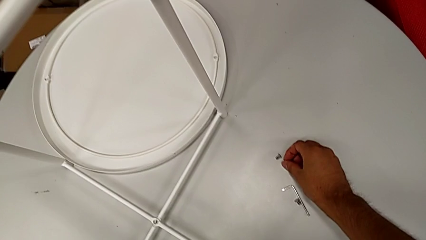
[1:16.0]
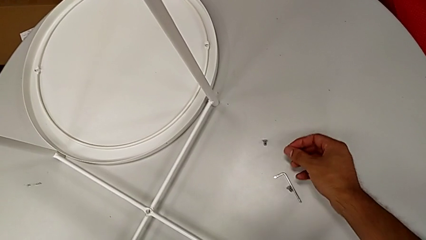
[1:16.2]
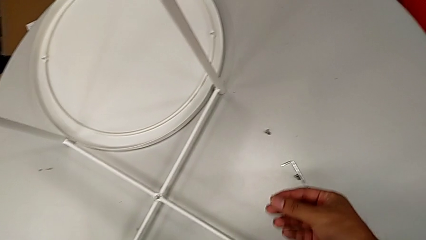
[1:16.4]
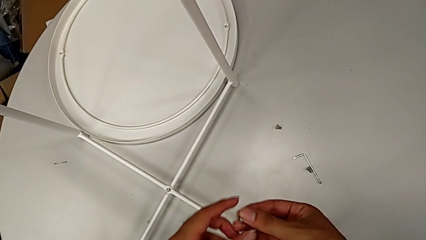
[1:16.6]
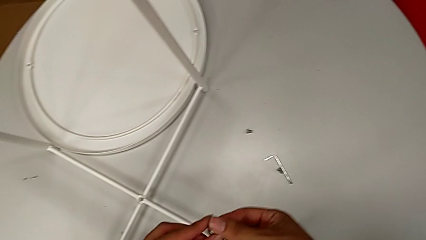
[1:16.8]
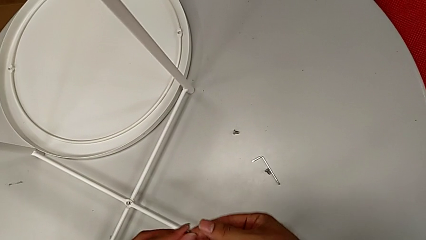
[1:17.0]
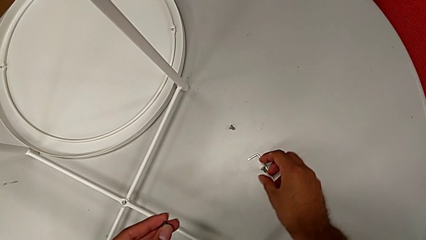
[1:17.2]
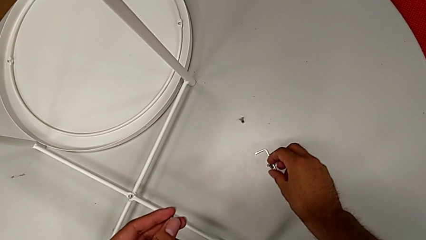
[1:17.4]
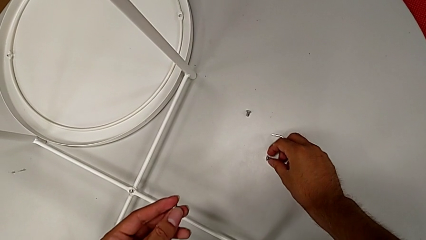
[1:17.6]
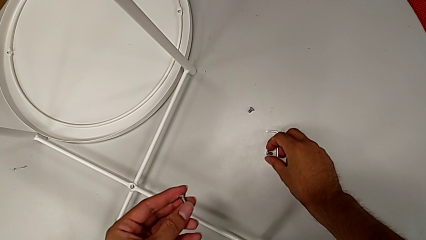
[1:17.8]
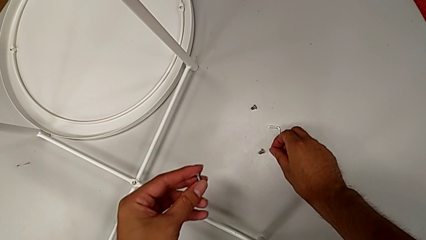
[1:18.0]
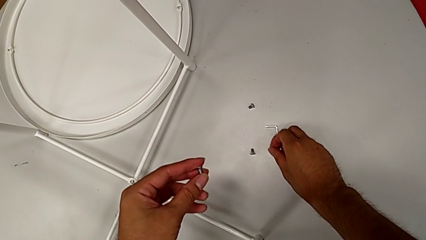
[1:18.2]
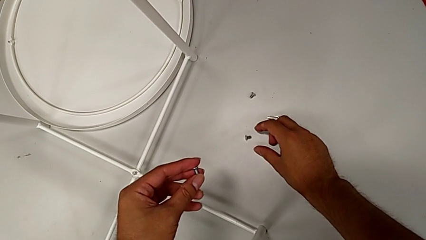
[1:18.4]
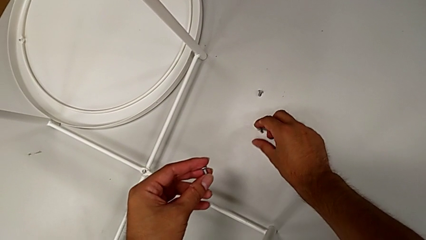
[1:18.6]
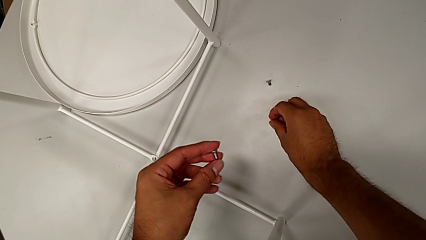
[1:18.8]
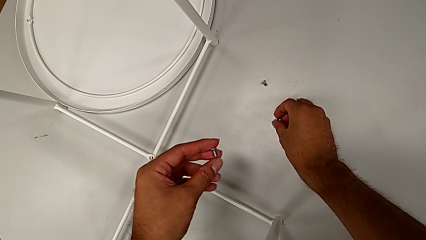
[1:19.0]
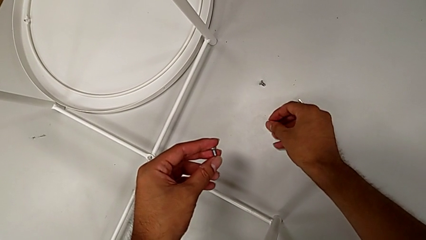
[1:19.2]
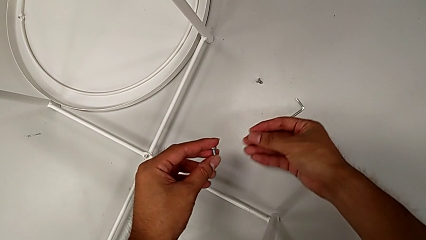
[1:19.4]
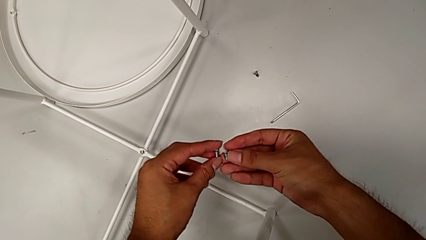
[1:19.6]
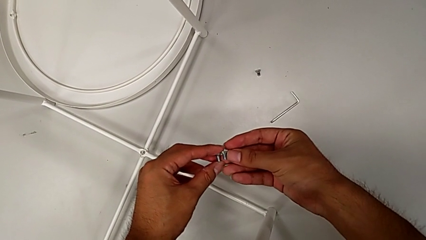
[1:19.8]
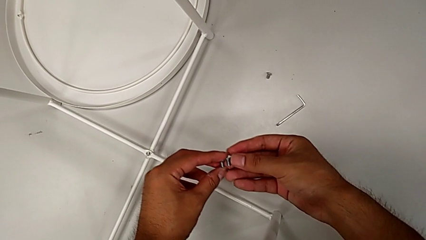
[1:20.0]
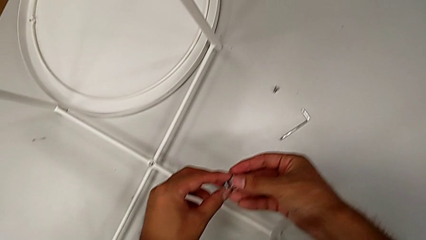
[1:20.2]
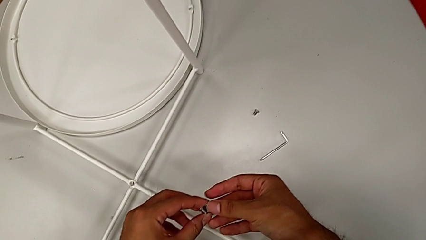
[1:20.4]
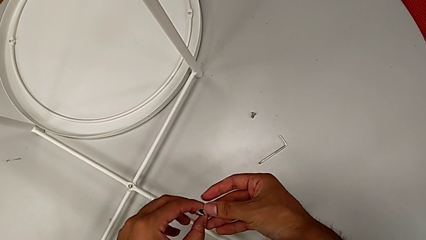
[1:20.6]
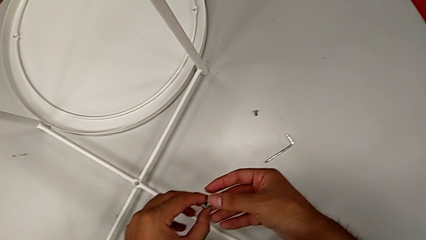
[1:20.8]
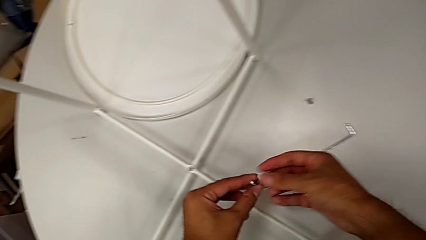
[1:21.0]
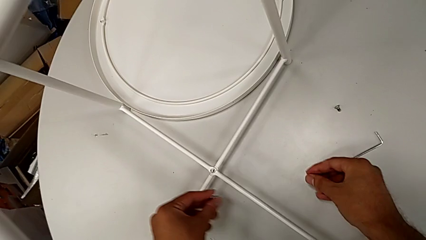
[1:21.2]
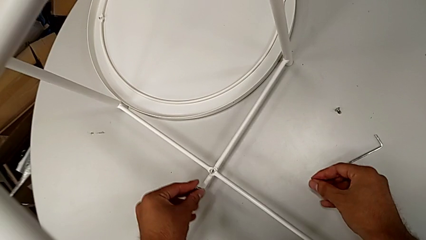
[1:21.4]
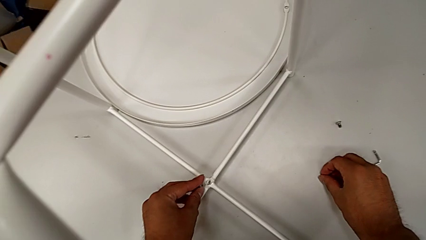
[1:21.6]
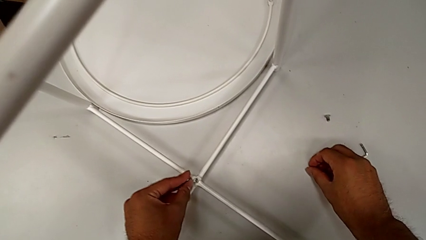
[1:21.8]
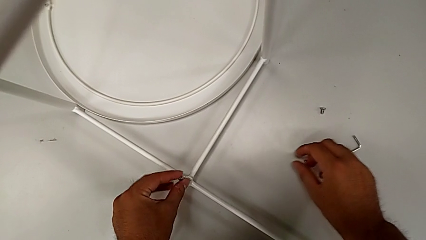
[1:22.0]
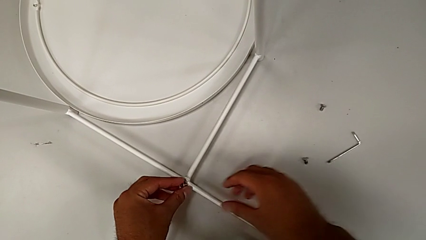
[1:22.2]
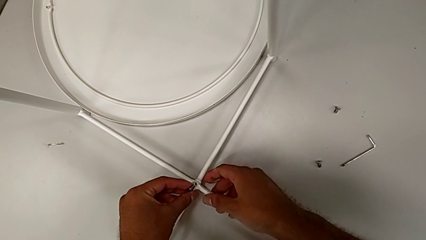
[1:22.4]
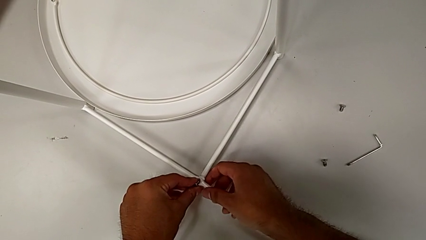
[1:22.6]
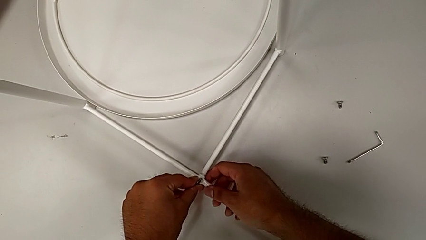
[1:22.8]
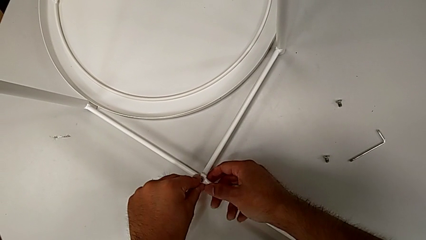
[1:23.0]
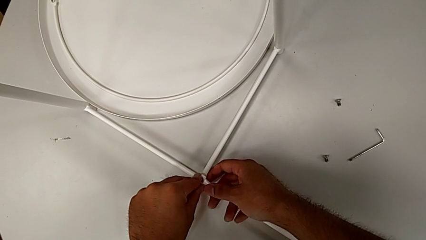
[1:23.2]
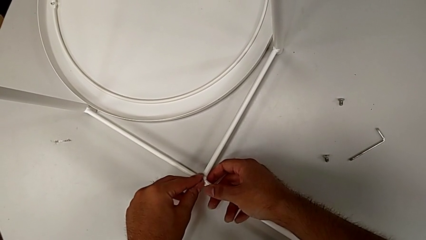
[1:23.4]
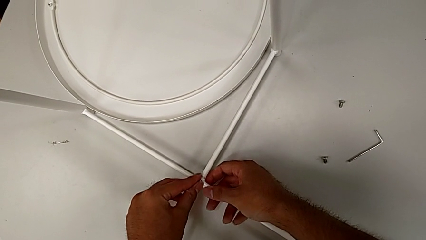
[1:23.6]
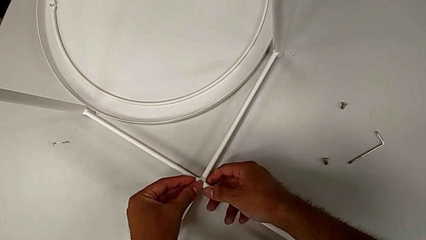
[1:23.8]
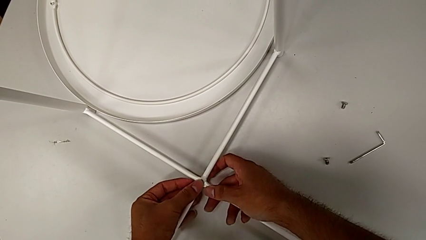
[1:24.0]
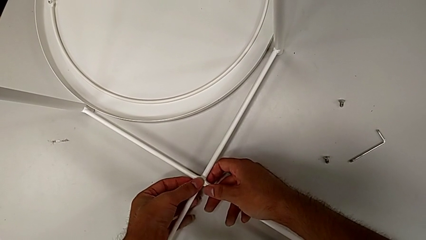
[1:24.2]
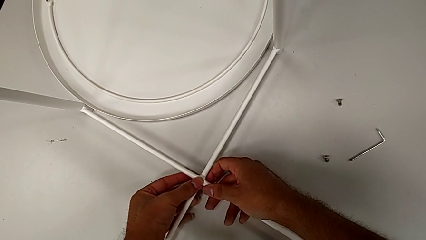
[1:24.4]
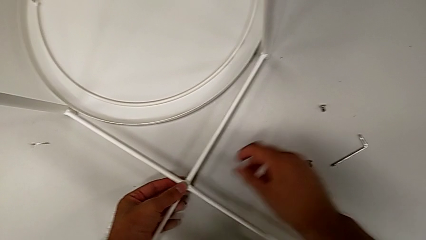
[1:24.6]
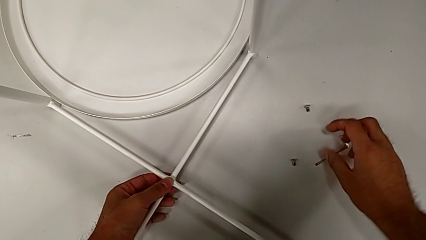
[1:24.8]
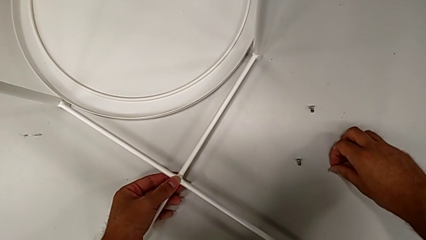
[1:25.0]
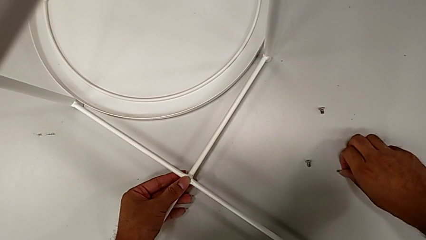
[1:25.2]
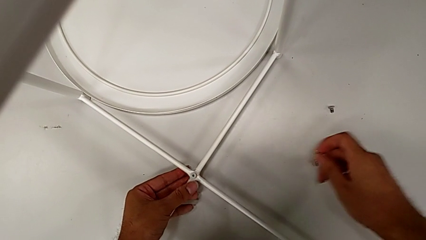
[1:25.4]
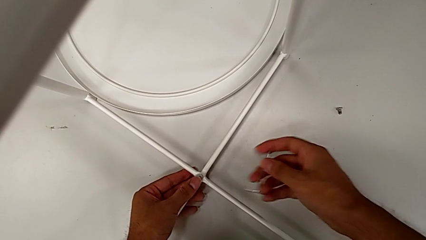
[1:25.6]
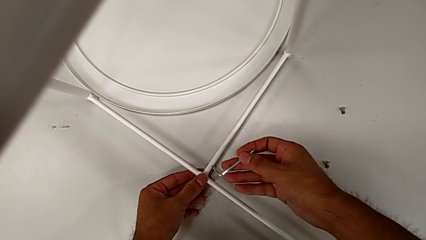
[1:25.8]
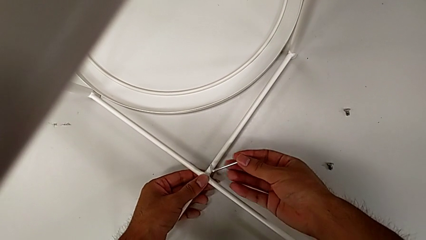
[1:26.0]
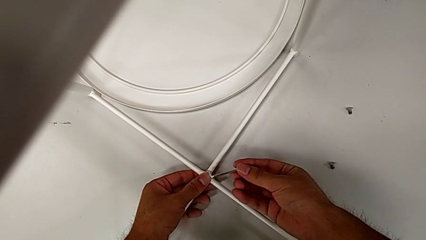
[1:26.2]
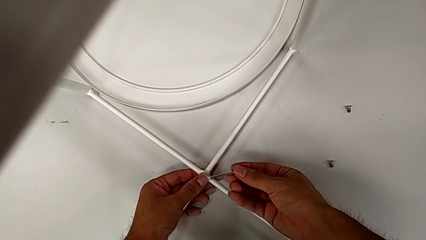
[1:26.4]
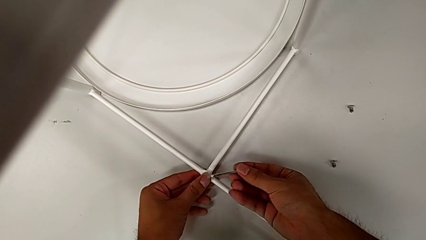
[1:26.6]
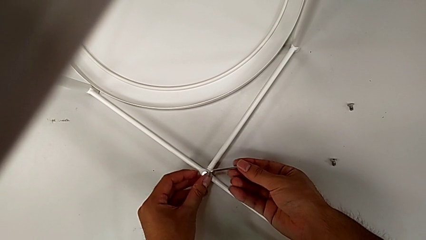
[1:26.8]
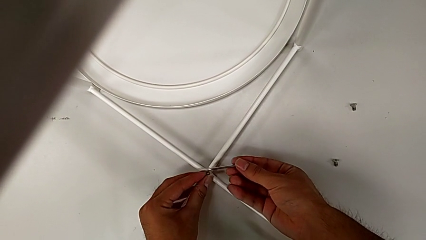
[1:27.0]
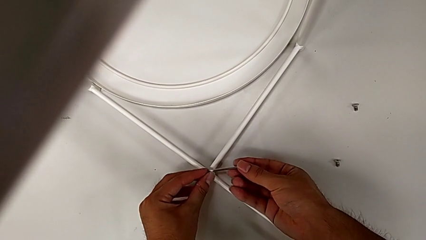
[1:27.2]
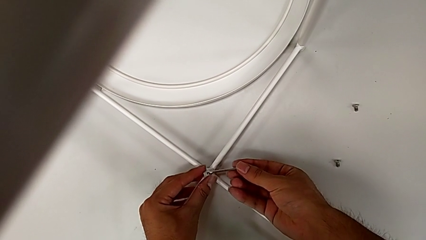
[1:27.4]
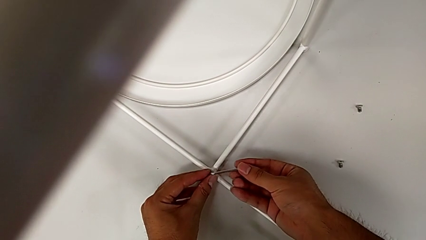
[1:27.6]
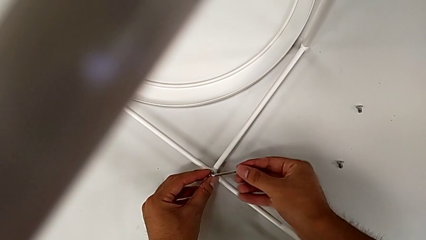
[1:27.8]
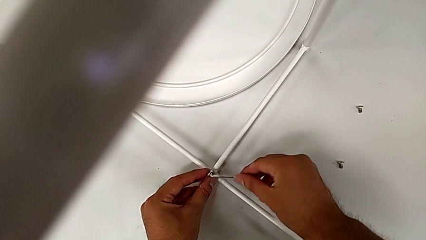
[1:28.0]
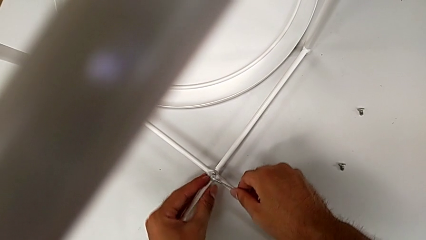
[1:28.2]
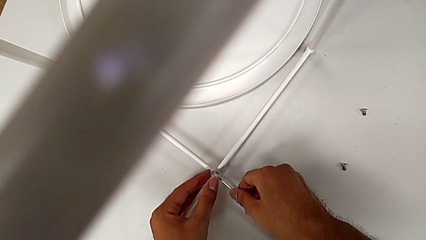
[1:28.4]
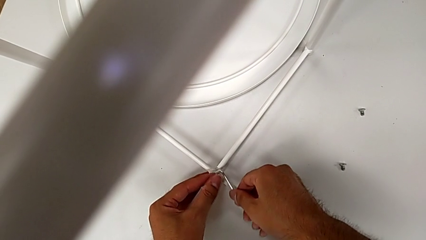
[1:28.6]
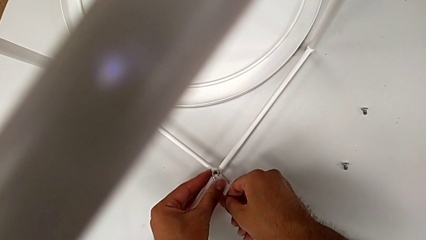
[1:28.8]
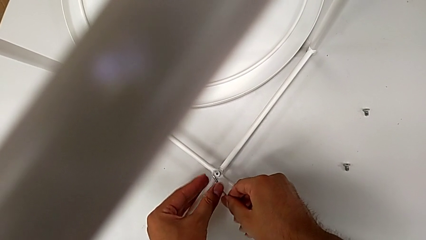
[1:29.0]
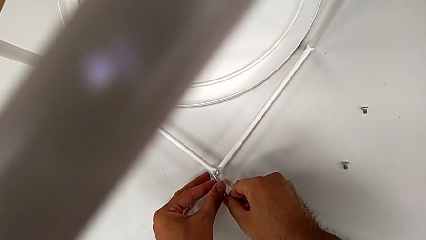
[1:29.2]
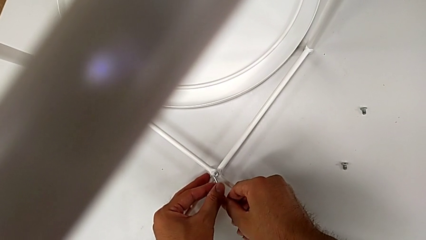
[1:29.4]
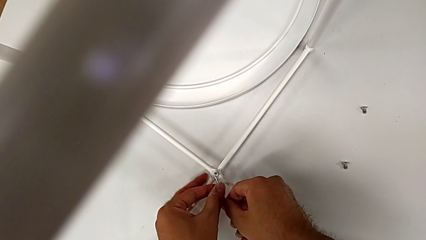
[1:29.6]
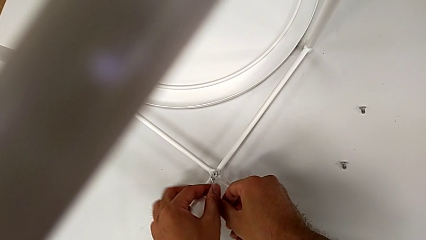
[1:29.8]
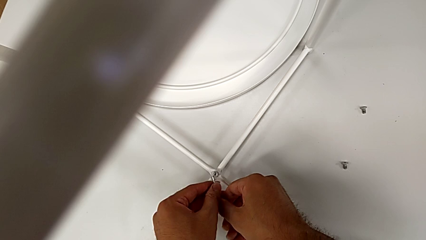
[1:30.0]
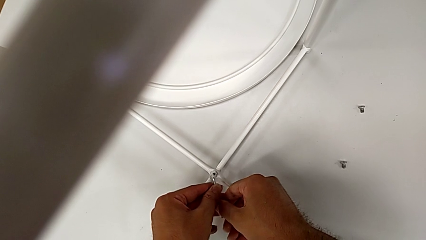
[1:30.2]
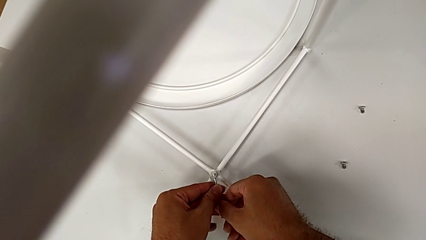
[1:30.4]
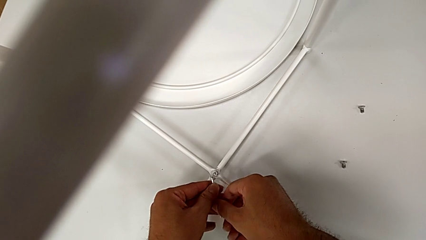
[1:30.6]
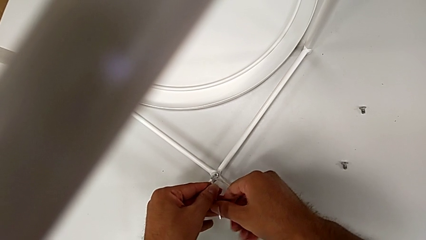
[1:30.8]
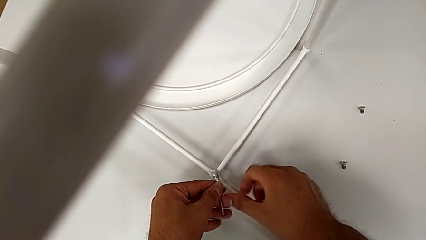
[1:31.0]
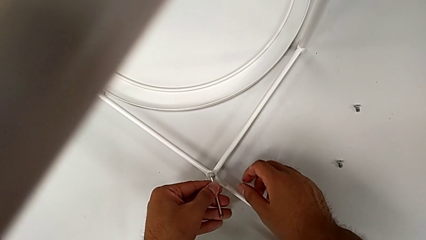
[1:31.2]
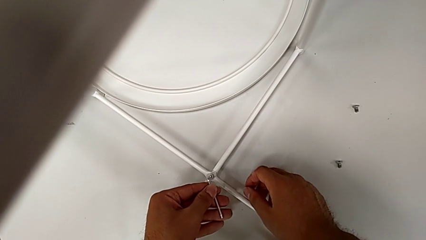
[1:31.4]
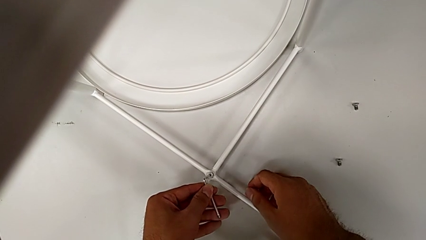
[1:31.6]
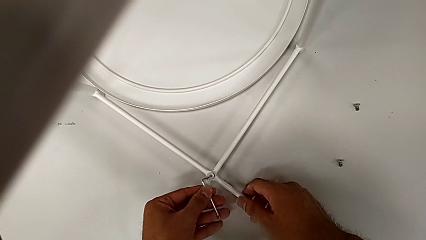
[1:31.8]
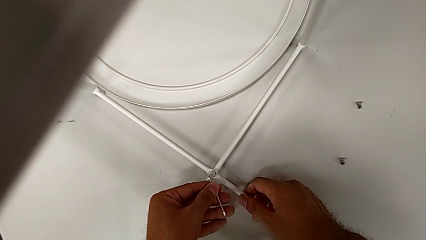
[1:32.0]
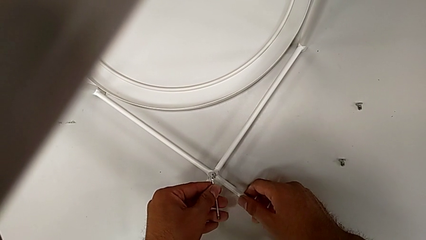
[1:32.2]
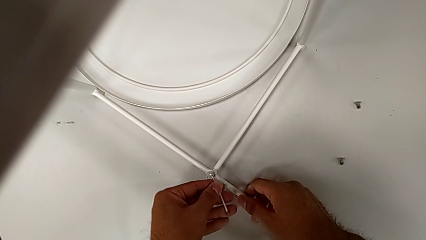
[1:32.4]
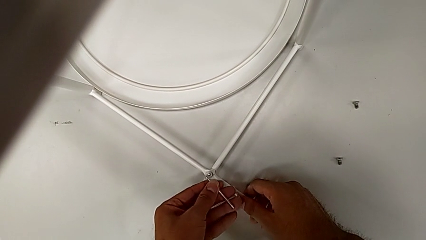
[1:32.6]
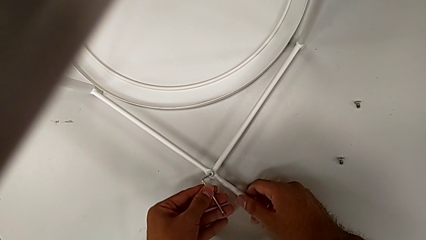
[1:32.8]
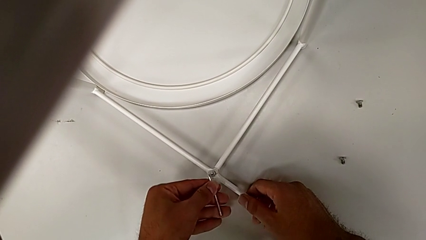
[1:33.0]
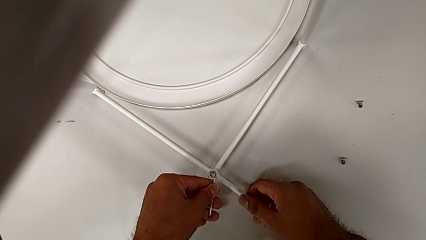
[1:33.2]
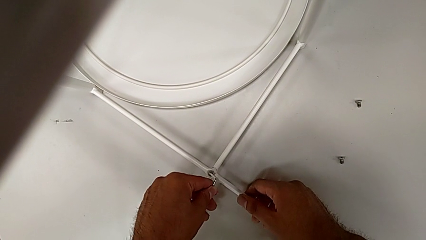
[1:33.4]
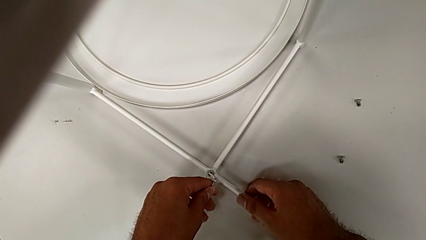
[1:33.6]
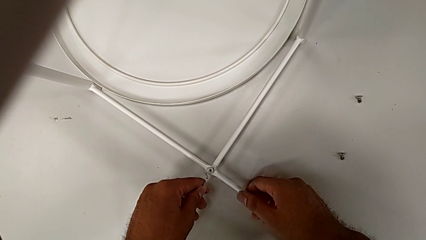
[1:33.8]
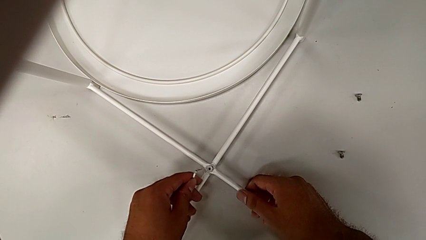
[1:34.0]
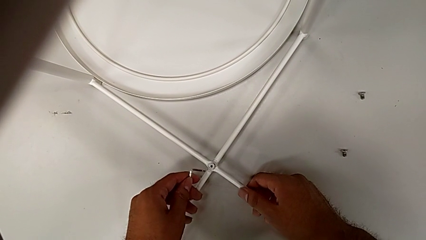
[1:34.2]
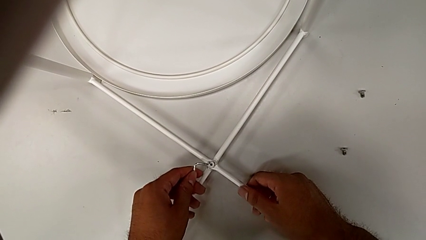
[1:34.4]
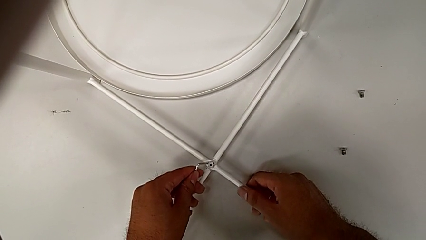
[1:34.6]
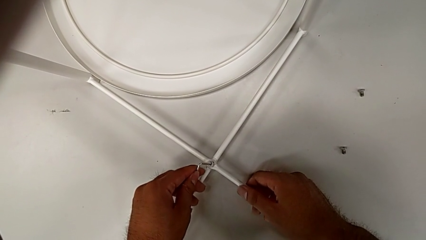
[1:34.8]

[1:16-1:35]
The camera wearer is assembling the bottom screw into the legs. They grab the hex socket head, wrongly drop it, grab the hex socket head, inspect it, place it and insert it. They grab the Allen wrench, insert it and align it twice.
